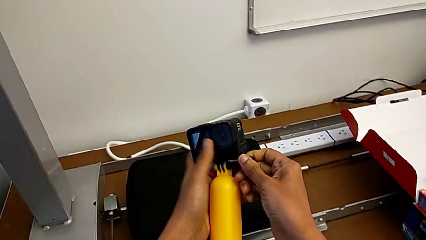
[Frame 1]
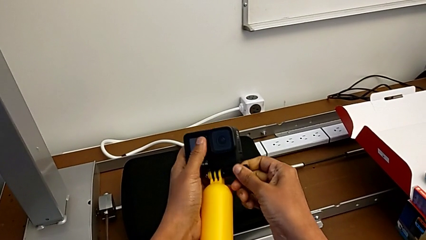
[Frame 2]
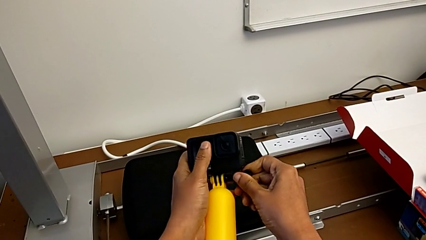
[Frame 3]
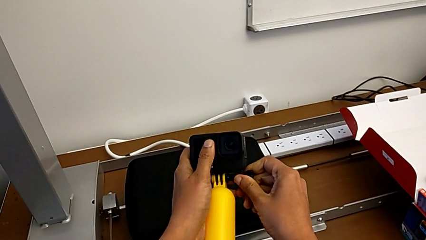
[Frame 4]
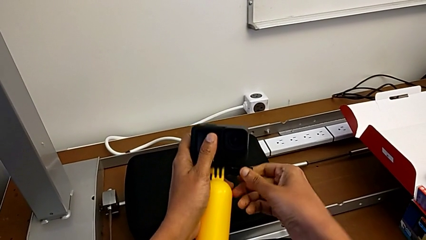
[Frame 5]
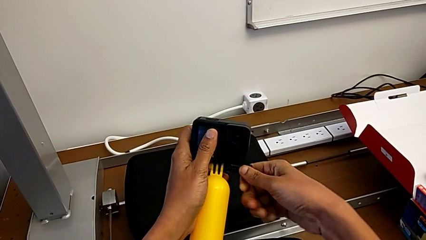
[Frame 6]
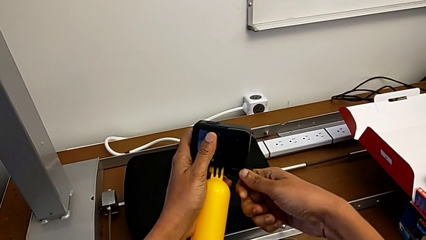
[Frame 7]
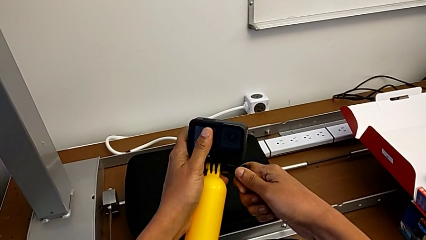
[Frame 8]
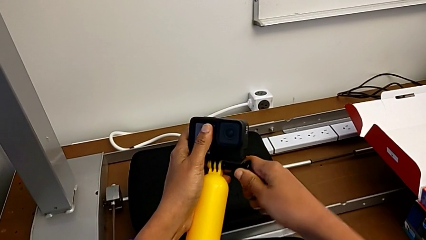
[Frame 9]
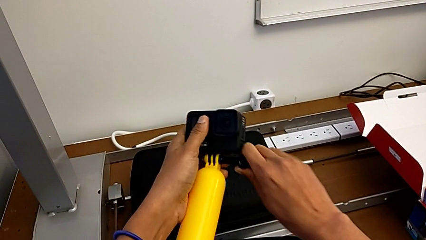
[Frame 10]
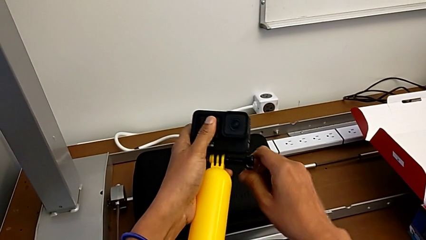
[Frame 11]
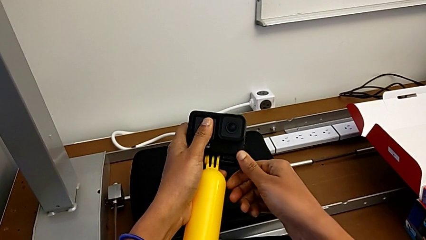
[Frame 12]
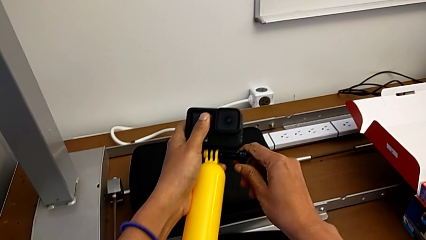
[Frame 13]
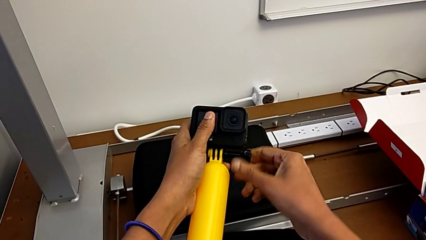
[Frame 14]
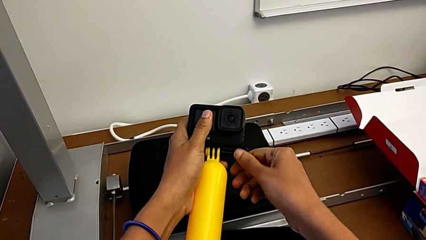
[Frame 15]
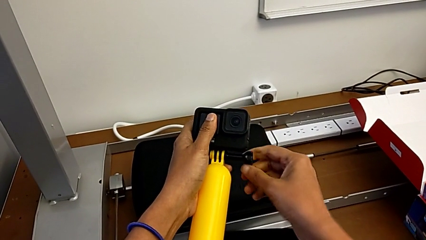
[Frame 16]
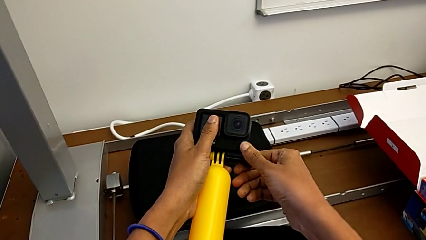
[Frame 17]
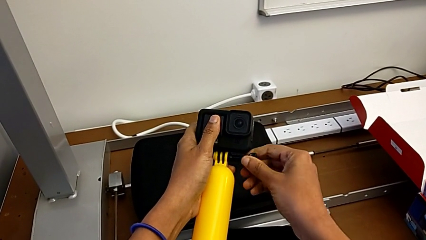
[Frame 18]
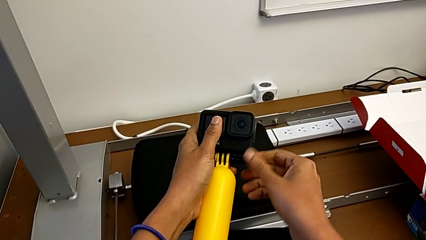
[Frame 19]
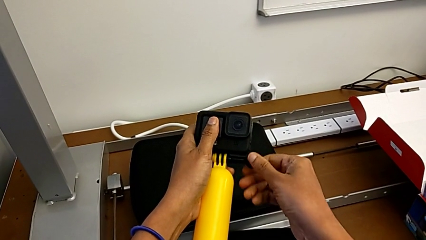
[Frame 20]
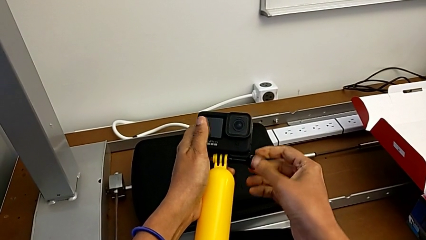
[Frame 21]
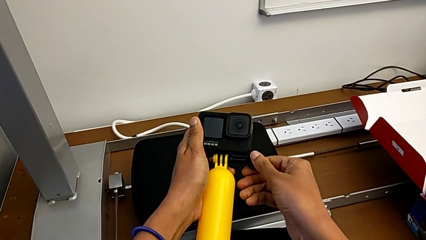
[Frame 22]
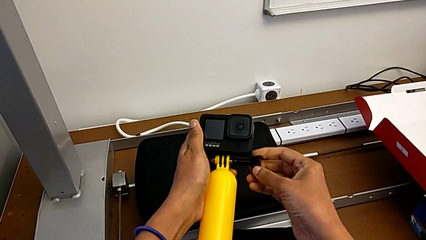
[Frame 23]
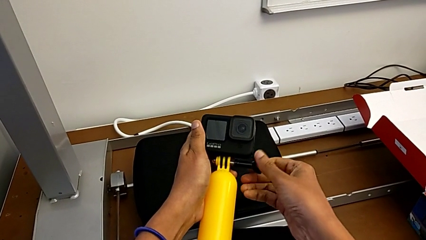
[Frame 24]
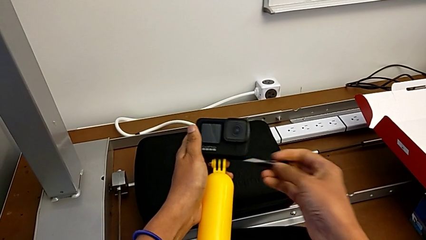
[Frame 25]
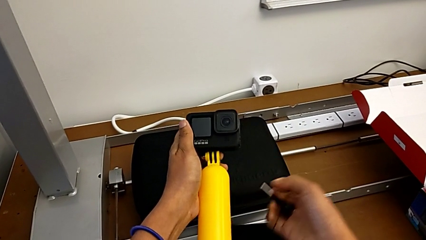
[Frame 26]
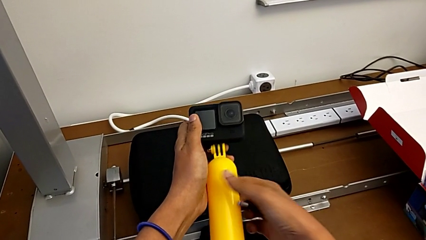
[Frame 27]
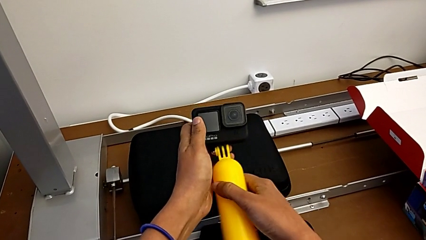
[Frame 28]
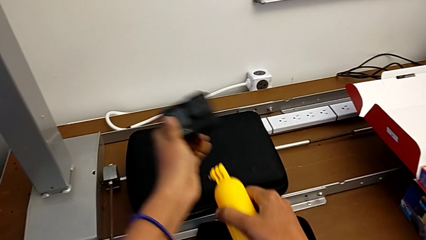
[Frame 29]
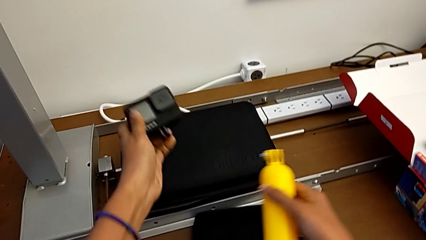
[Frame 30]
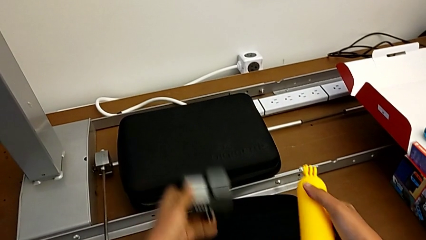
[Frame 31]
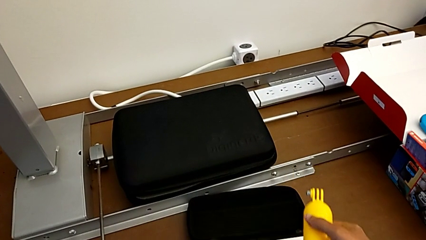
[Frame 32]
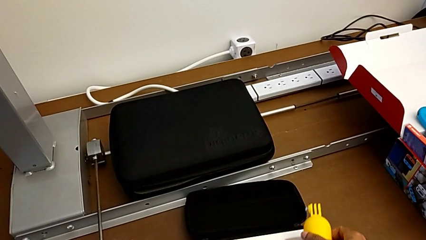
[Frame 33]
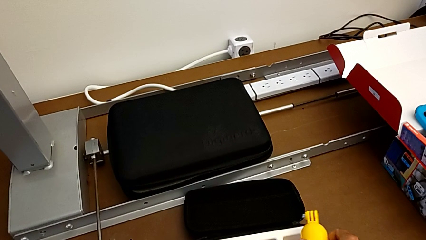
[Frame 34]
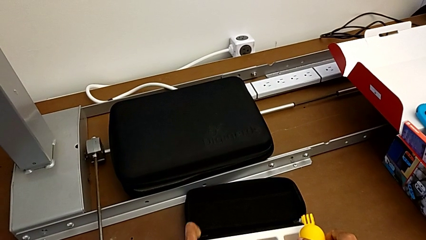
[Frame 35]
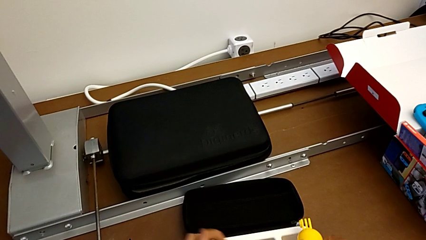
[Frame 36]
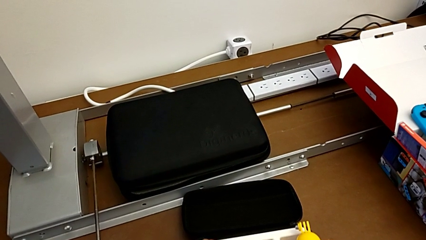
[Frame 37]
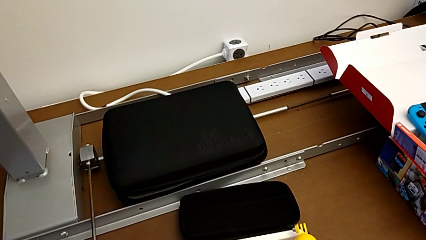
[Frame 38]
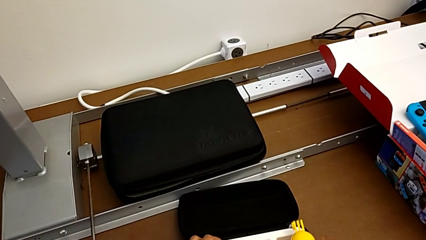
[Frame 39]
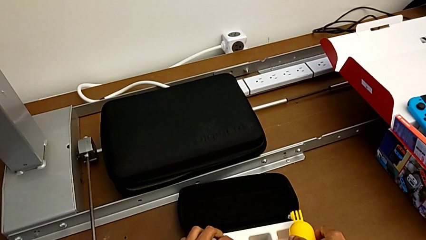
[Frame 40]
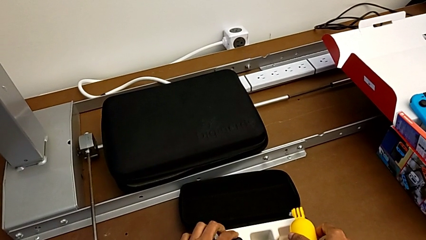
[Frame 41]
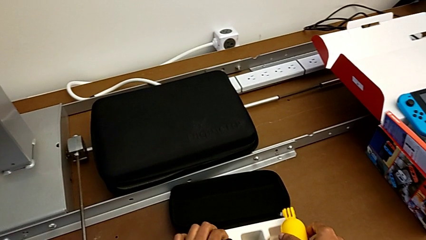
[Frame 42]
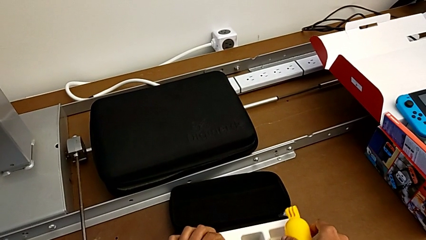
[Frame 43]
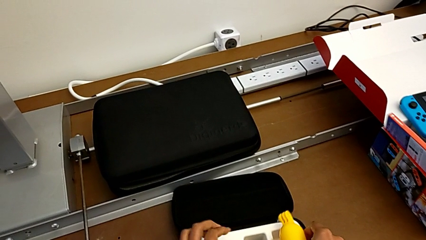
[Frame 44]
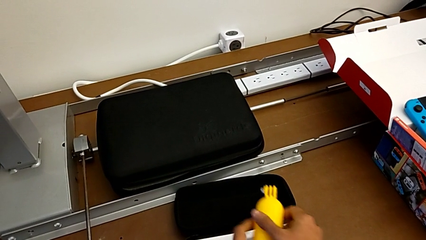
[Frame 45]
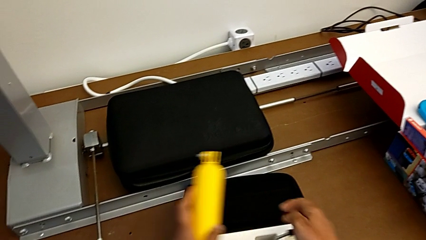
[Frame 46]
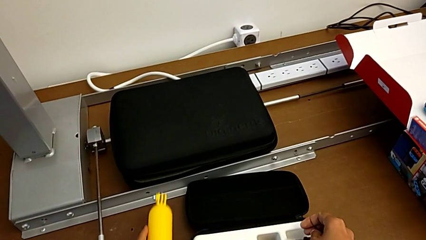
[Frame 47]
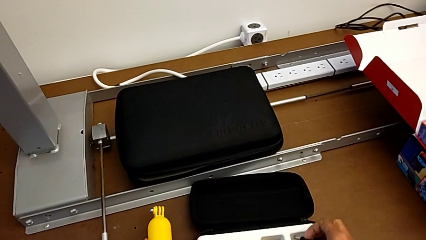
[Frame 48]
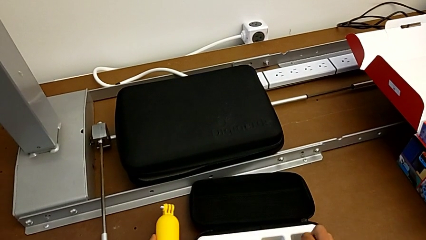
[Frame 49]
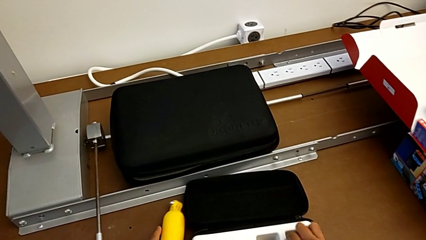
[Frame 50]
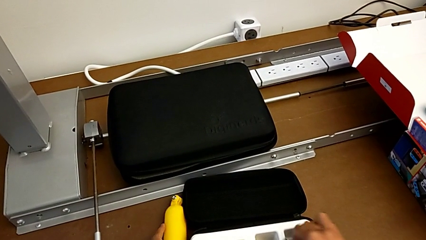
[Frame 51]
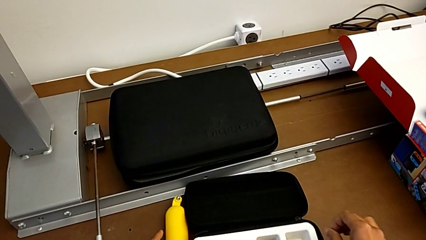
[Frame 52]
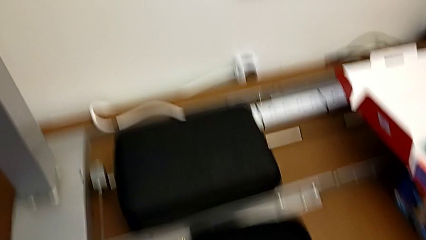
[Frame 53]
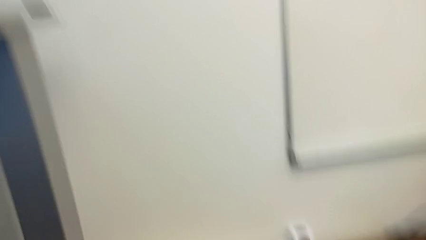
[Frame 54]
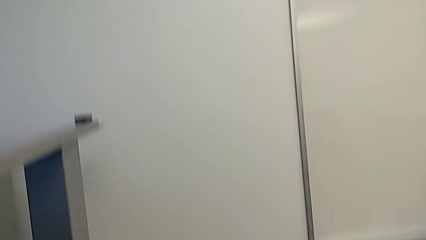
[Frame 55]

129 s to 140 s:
The camera wearer removes their handheld grip. They unscrew the screw, withdraw it and place the GoPro.
